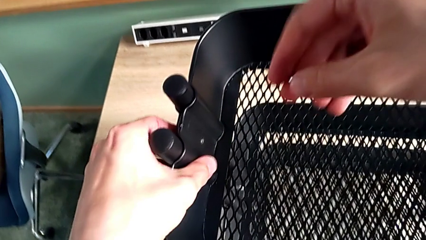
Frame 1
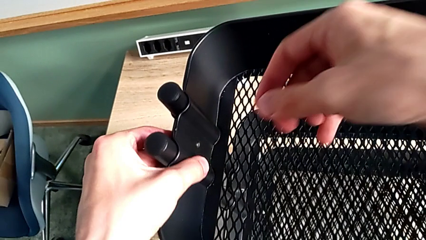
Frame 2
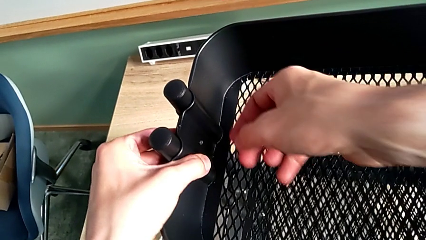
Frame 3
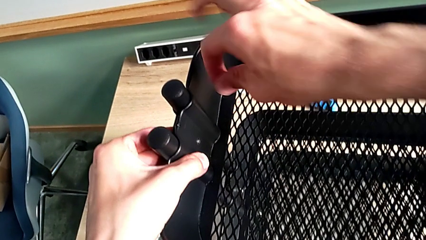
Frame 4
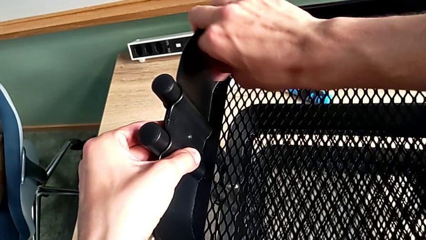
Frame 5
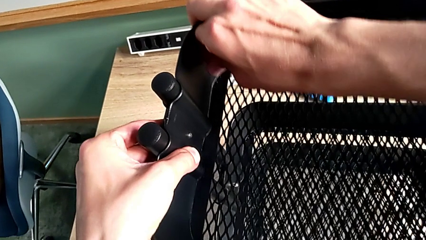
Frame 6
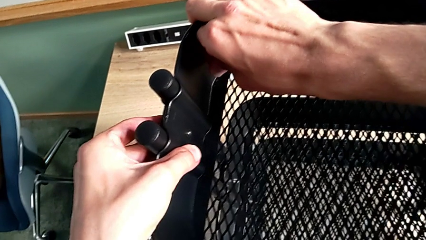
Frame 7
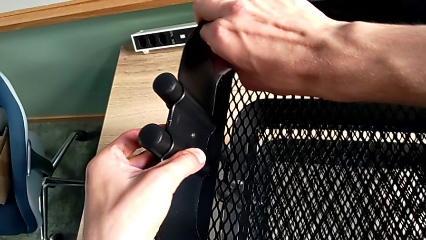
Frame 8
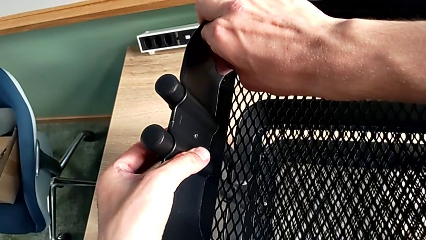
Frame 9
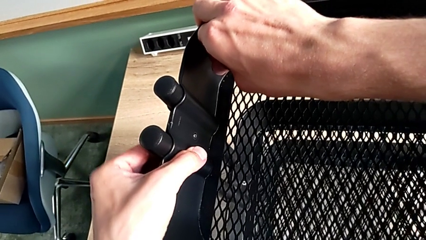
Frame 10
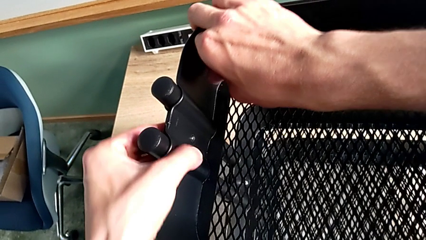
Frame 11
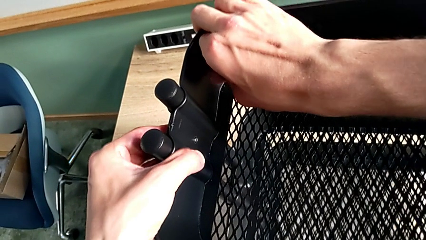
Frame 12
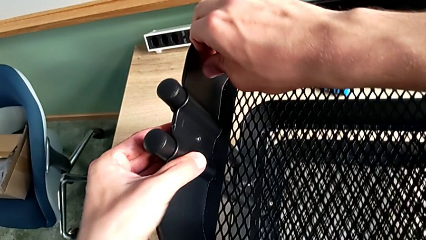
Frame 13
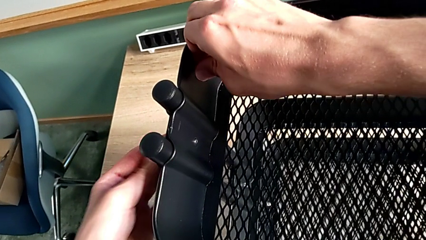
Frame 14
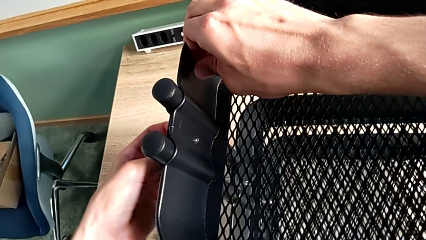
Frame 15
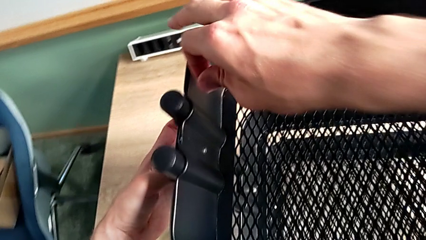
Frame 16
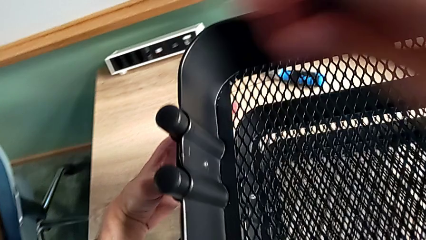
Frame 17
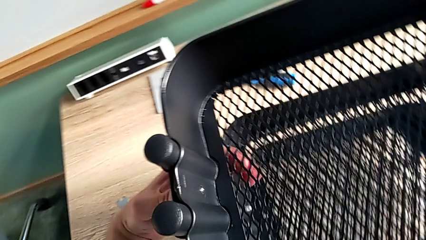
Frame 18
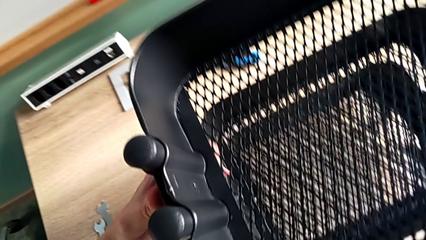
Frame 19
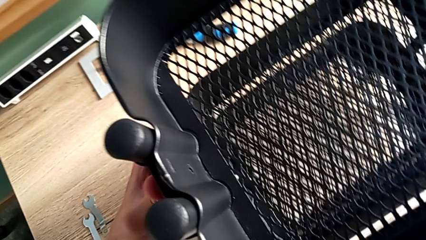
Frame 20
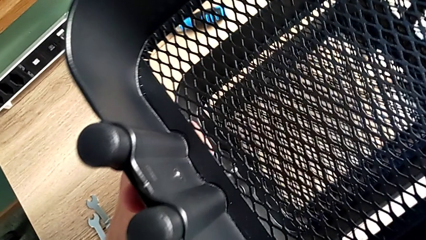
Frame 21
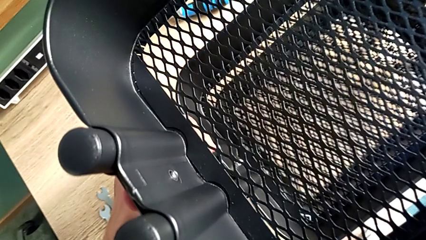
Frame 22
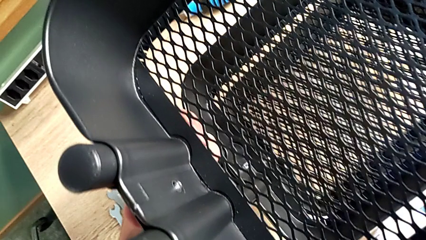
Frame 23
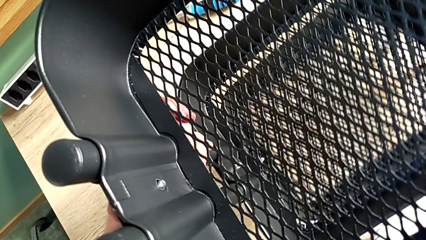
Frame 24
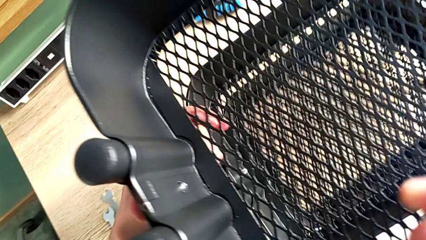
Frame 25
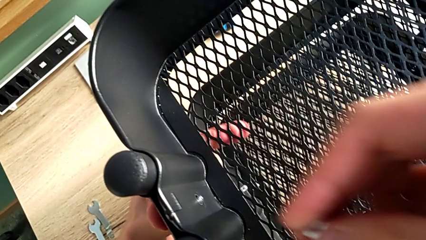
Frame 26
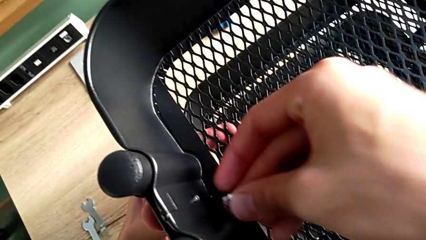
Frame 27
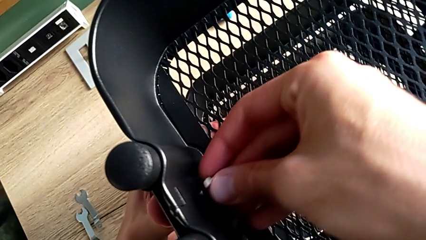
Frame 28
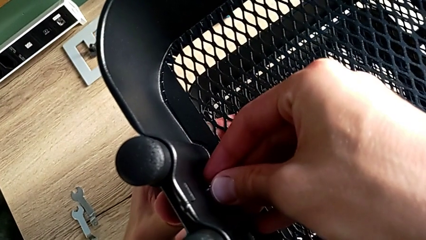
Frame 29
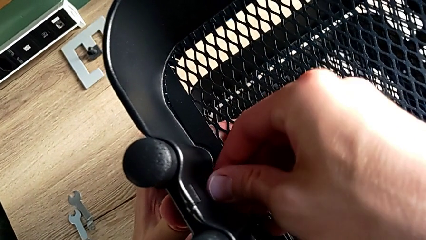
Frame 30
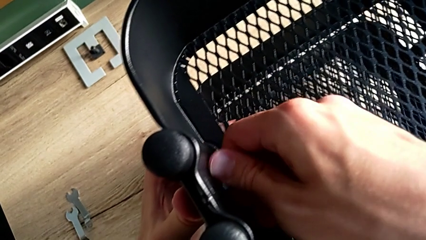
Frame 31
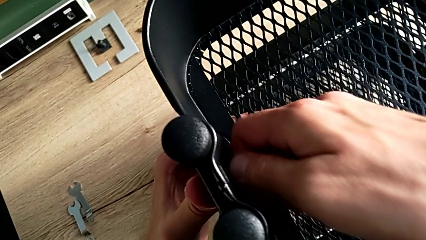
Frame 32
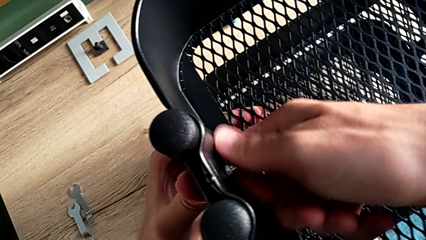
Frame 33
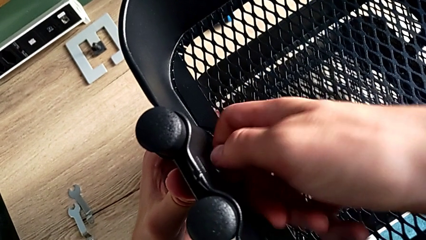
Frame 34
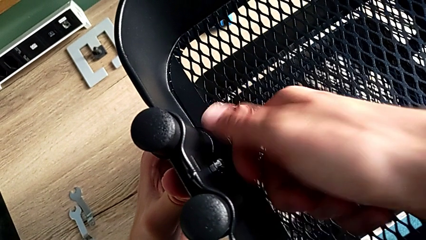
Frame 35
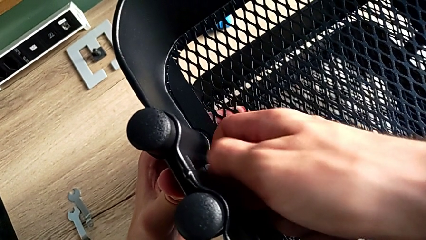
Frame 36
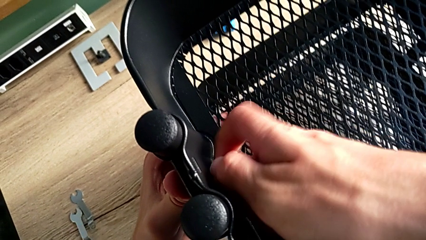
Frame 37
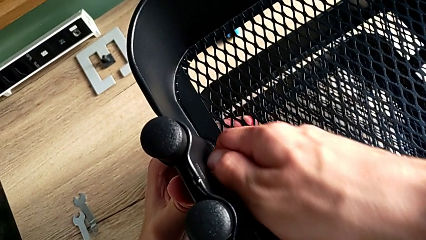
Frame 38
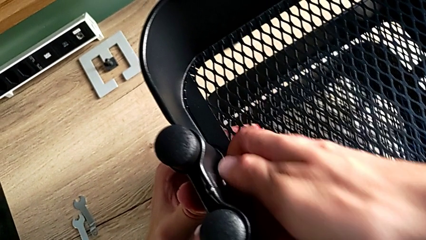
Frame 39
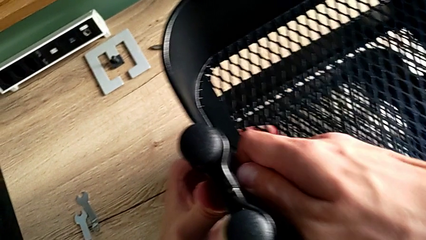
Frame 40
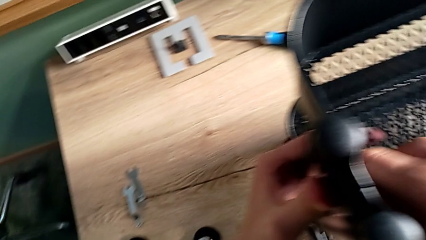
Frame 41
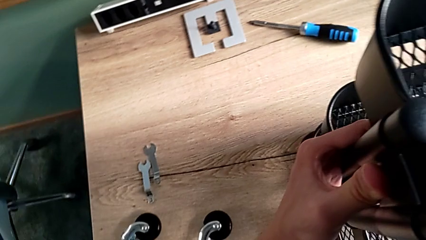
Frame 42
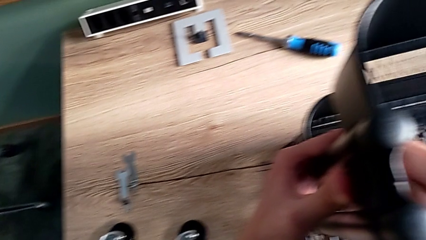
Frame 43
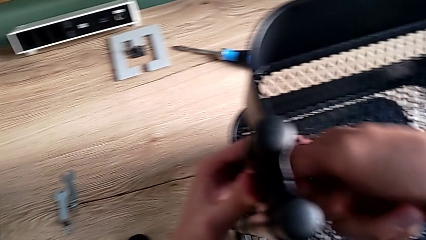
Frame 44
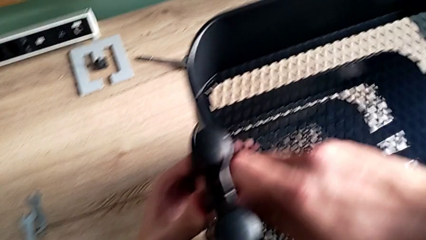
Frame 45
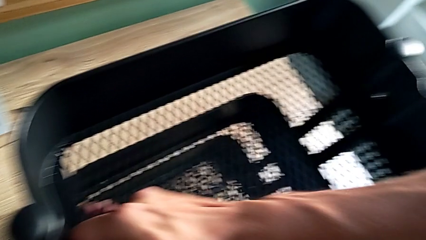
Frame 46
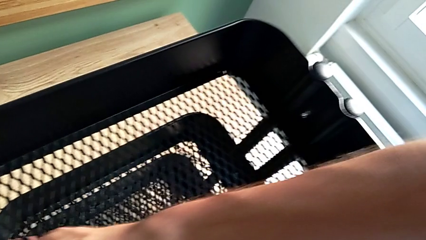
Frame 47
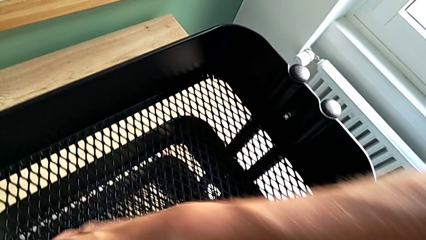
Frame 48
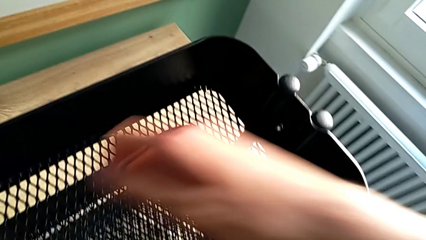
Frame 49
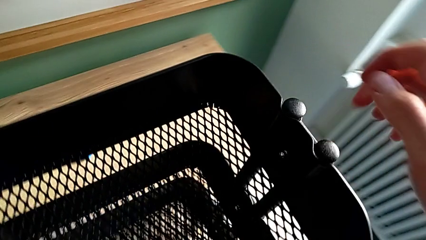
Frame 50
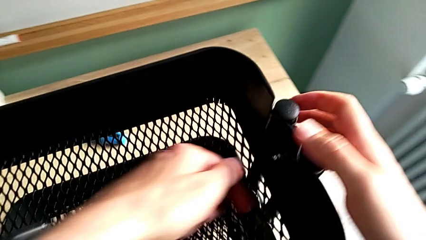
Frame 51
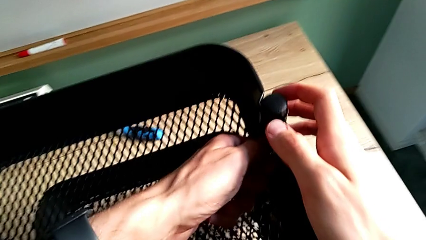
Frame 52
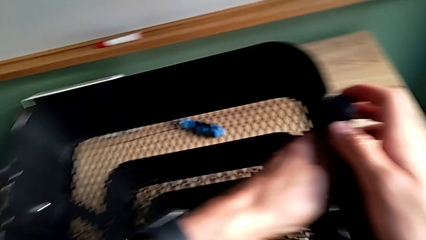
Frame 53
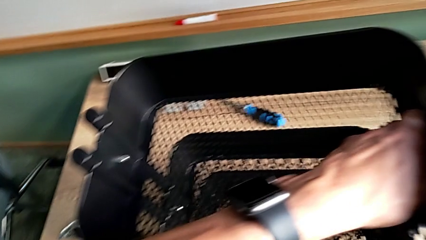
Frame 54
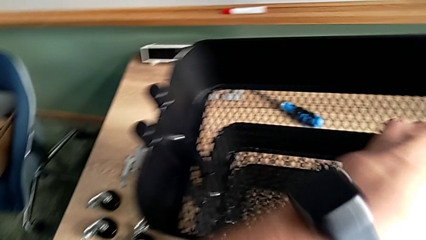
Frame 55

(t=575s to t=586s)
The camera wearer is assembling the upper tray. They align the upper grid tray, align the second bracket, place the second hexagon cap nut, screw it and screw the first hexagon cap nut.

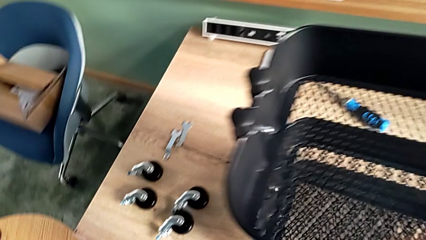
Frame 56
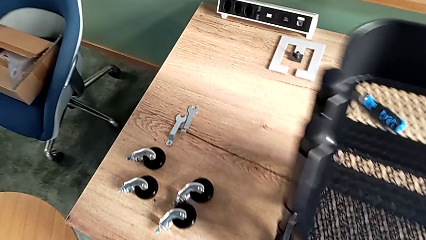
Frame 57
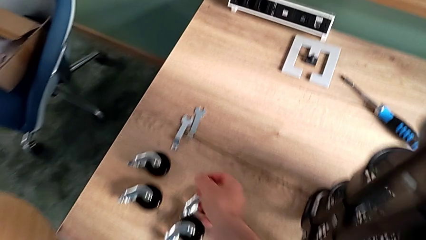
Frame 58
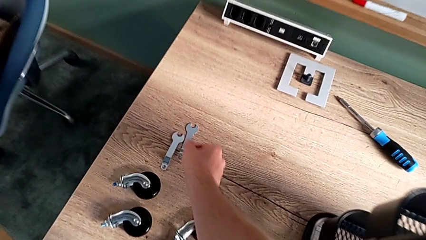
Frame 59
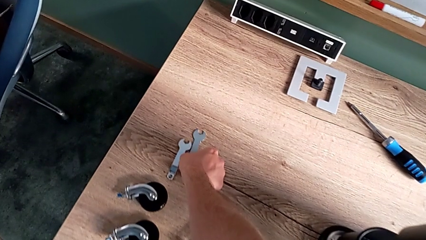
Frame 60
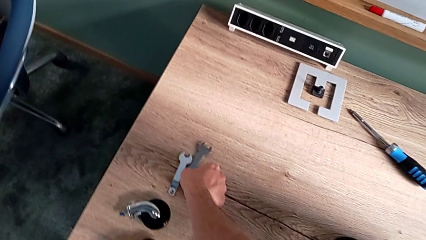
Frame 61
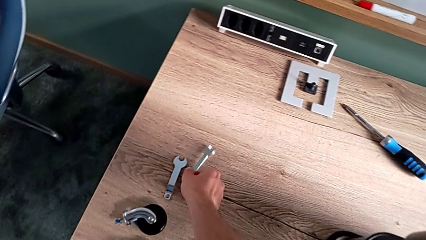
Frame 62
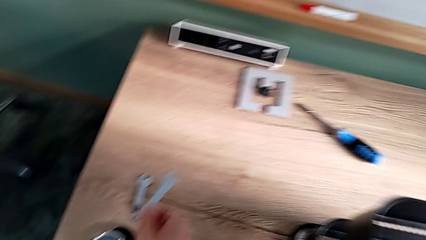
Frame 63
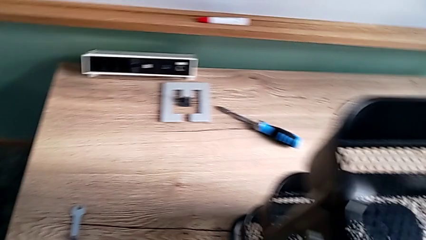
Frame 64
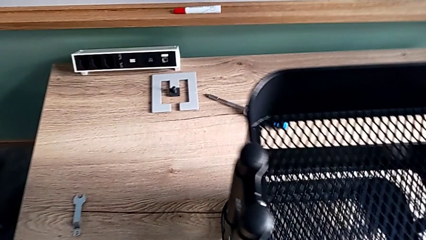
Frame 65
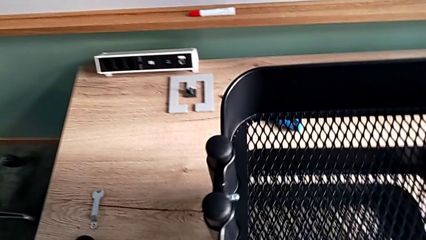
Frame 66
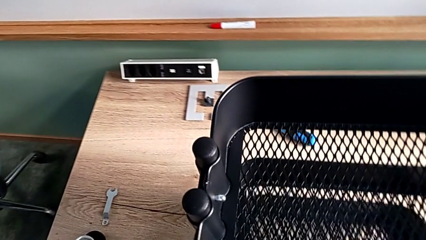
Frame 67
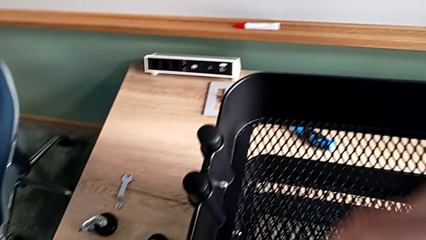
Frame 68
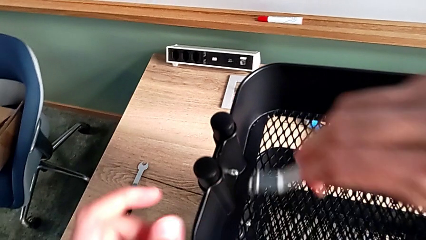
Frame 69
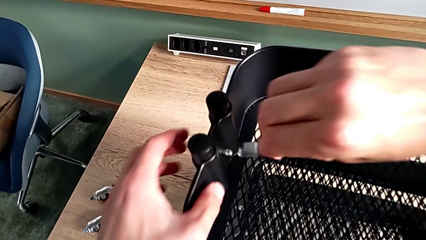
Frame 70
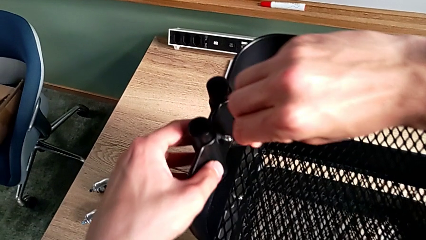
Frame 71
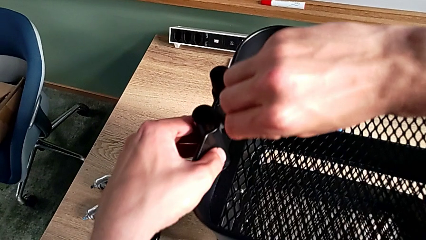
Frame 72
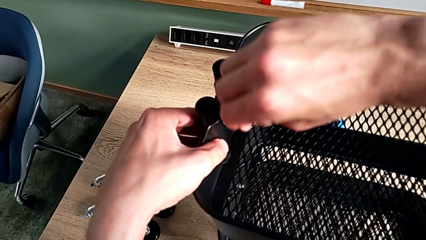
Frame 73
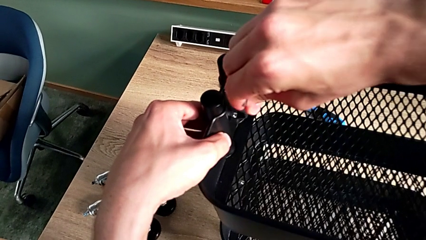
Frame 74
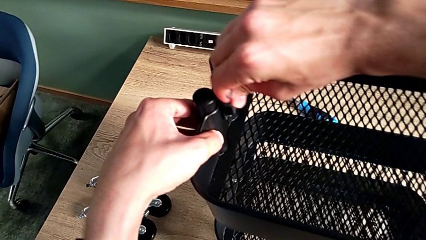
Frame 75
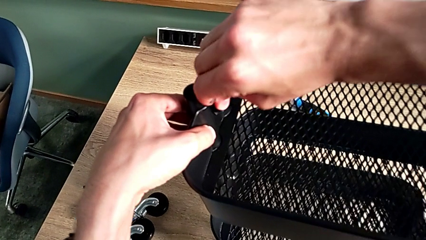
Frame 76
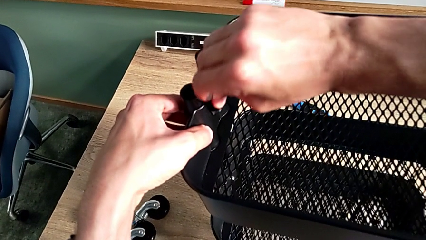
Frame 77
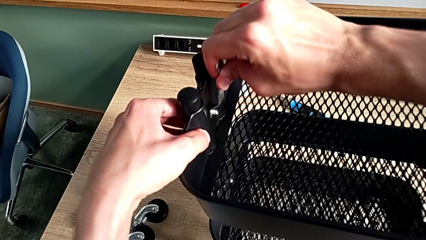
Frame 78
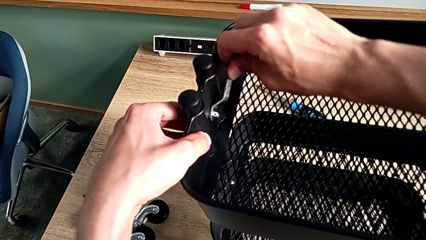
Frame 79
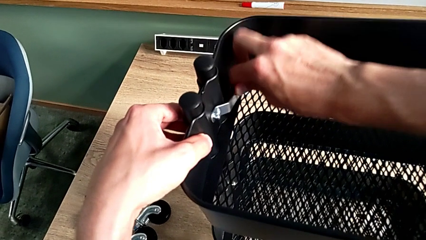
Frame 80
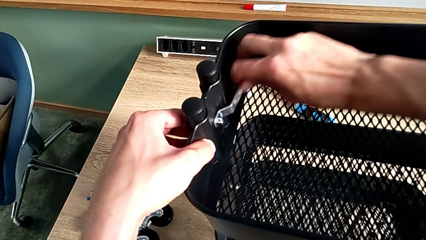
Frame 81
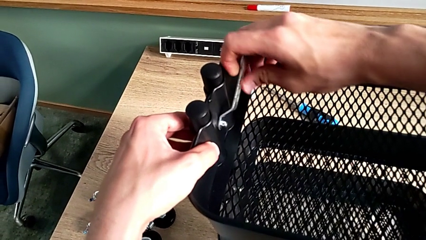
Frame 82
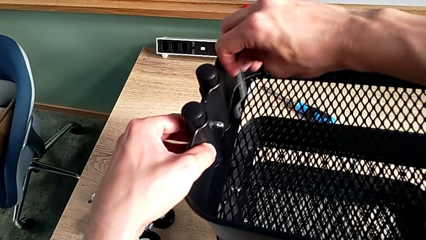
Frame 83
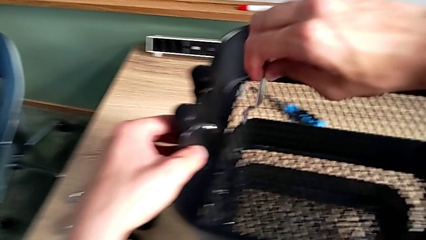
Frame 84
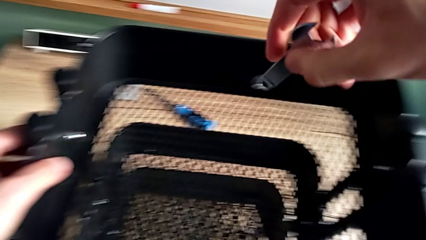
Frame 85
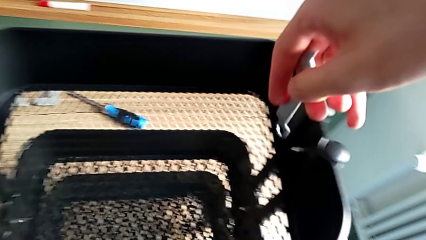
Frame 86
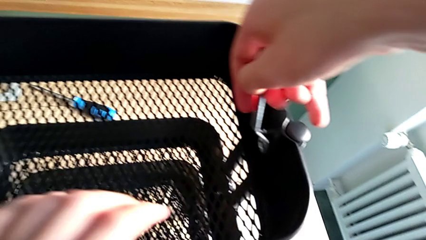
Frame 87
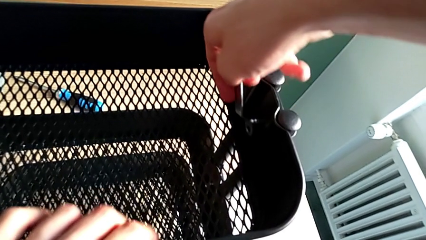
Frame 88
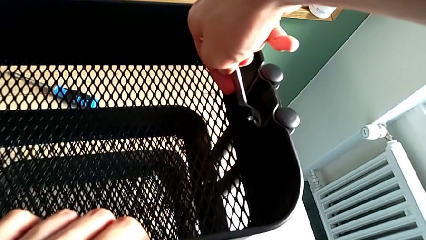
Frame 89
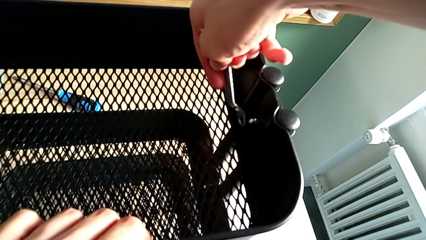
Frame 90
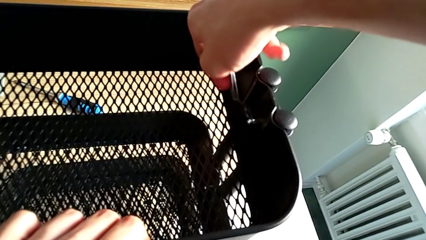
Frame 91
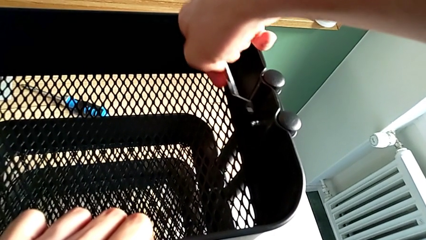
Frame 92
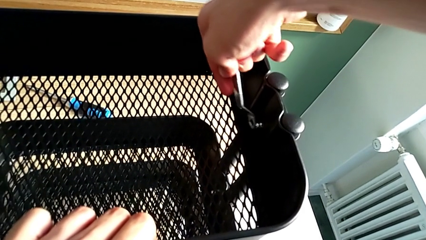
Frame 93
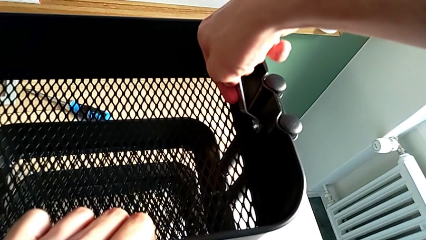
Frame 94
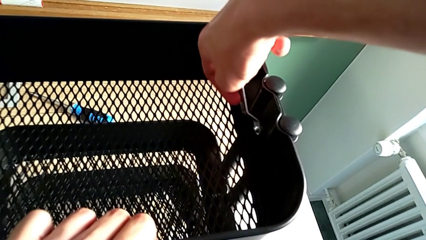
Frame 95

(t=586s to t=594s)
The camera wearer is validating all the hexagon cap nuts. They approach the spanner wrench, grab it, place it, screw the first hexagon cap nut, disassemble the spanner wrench and place it.
